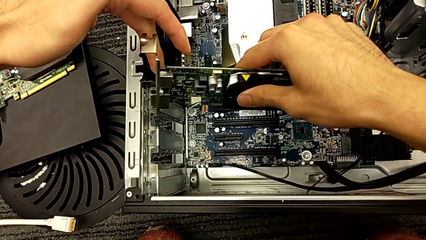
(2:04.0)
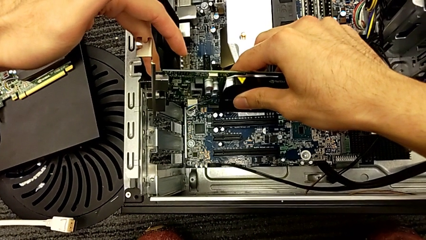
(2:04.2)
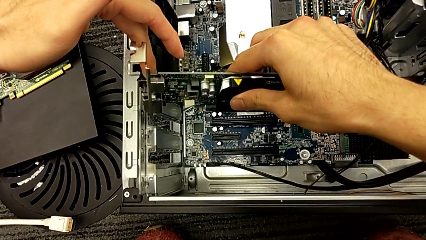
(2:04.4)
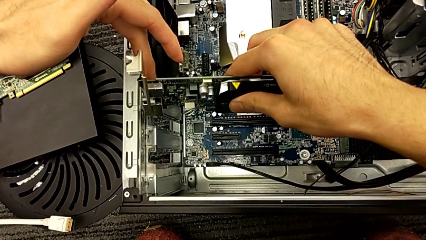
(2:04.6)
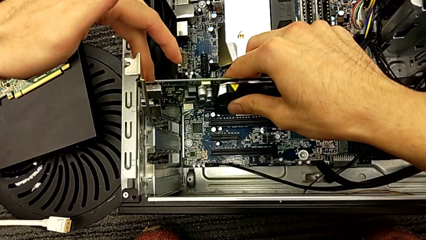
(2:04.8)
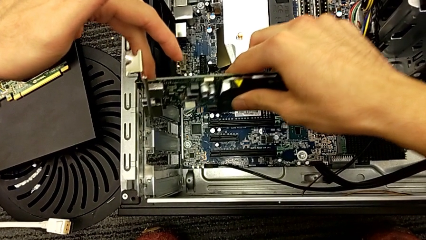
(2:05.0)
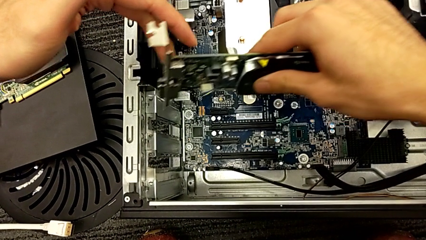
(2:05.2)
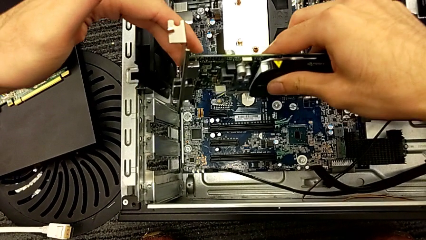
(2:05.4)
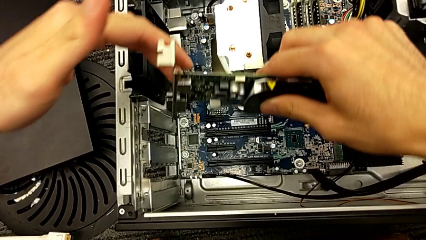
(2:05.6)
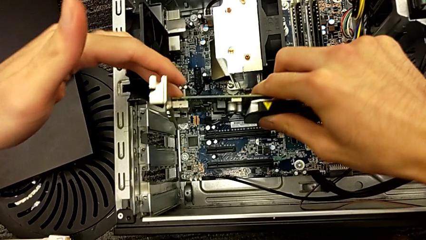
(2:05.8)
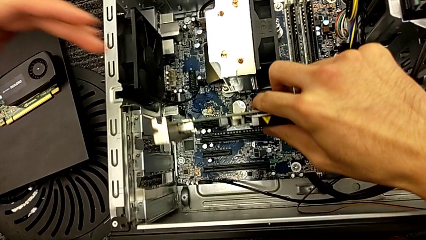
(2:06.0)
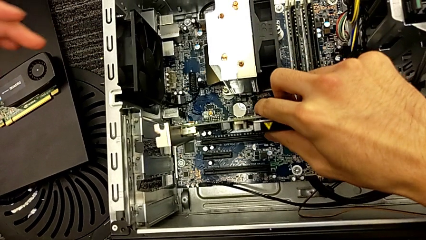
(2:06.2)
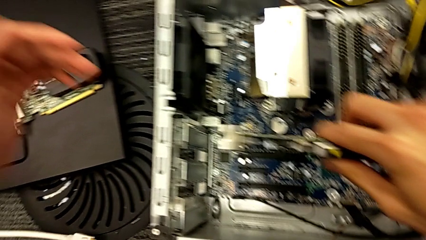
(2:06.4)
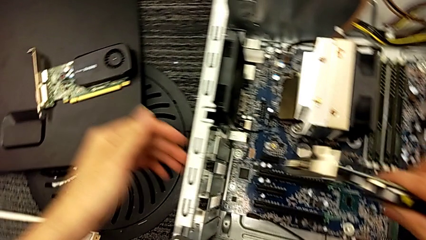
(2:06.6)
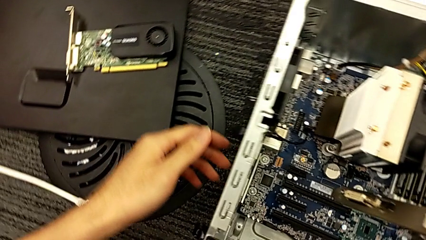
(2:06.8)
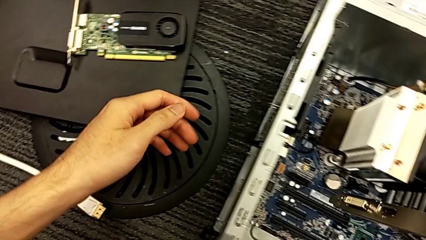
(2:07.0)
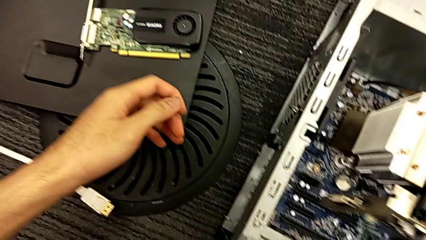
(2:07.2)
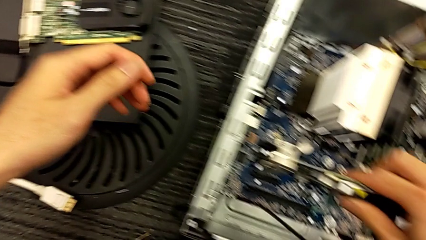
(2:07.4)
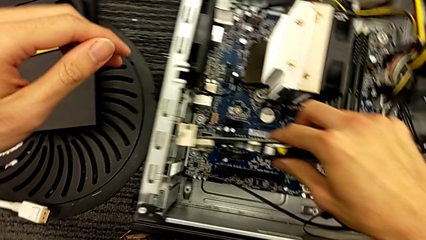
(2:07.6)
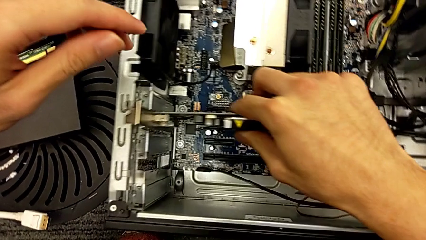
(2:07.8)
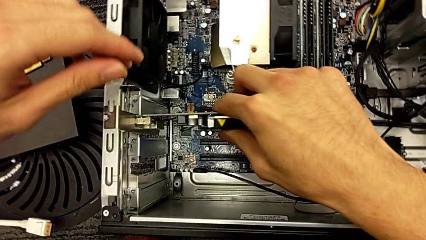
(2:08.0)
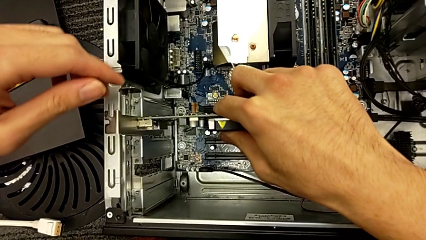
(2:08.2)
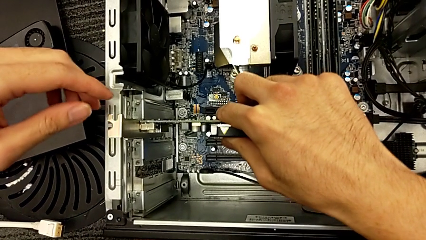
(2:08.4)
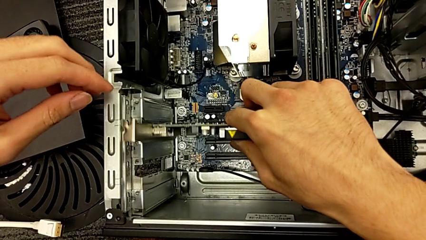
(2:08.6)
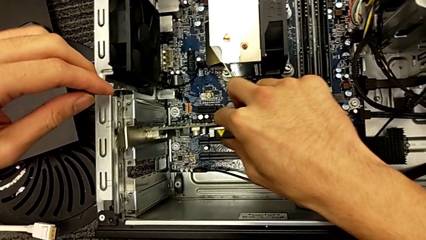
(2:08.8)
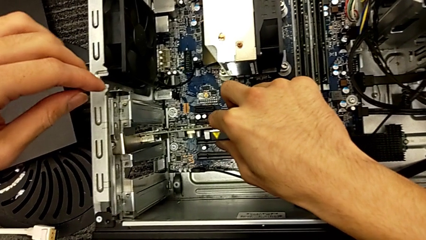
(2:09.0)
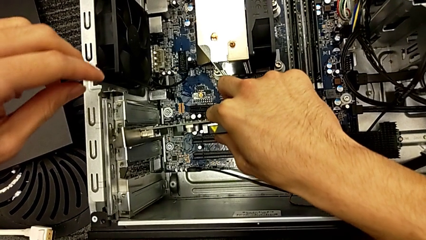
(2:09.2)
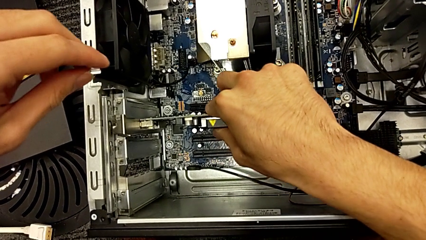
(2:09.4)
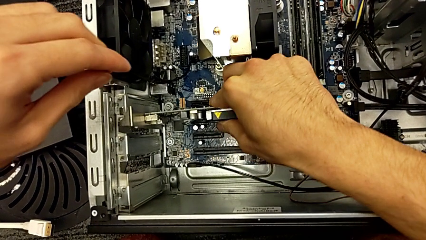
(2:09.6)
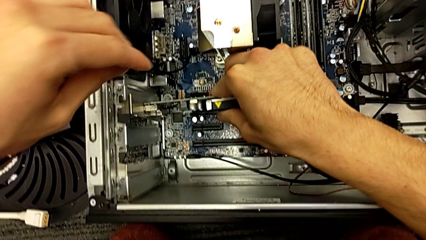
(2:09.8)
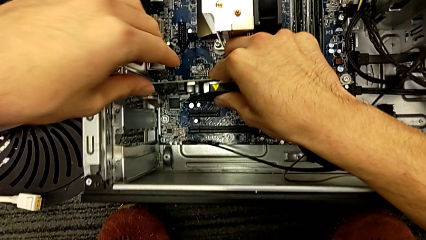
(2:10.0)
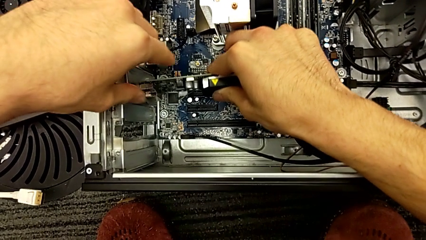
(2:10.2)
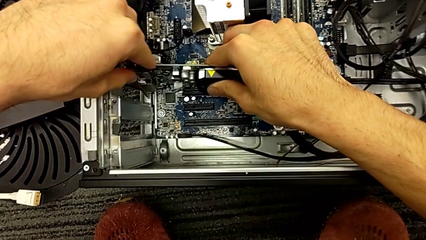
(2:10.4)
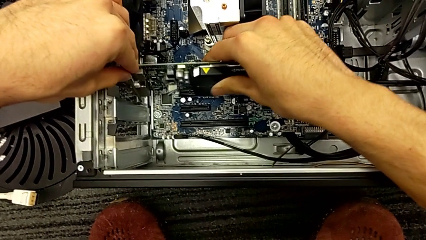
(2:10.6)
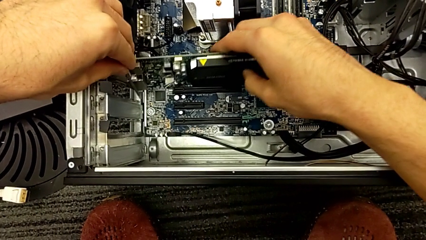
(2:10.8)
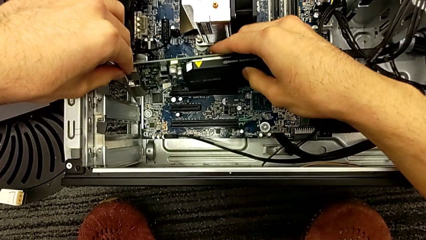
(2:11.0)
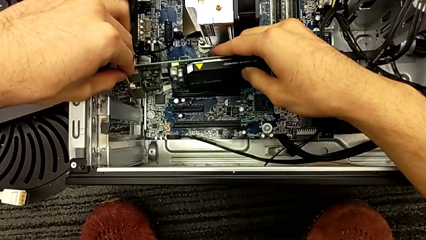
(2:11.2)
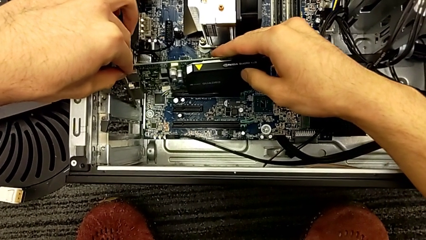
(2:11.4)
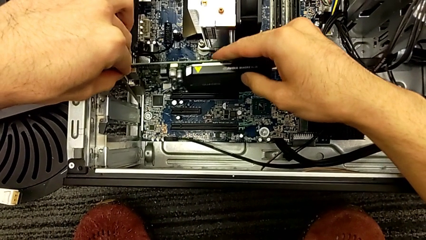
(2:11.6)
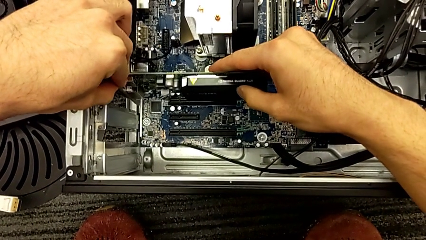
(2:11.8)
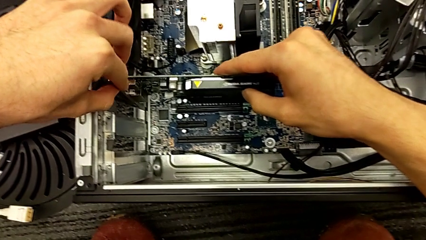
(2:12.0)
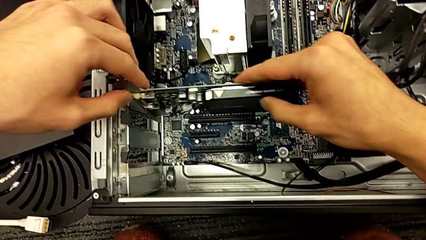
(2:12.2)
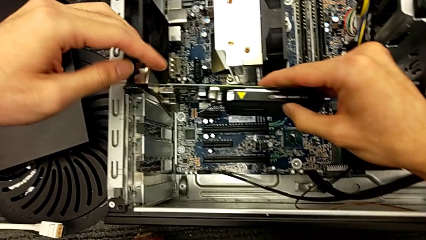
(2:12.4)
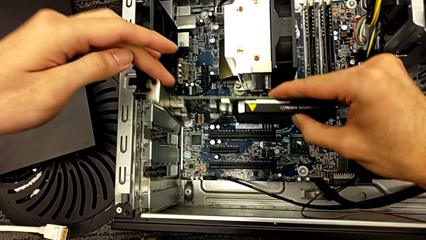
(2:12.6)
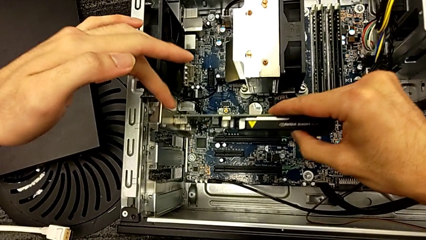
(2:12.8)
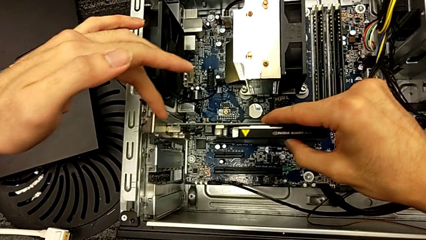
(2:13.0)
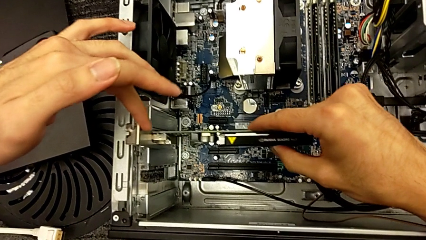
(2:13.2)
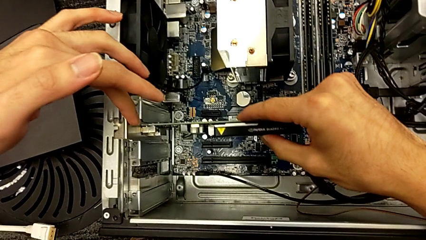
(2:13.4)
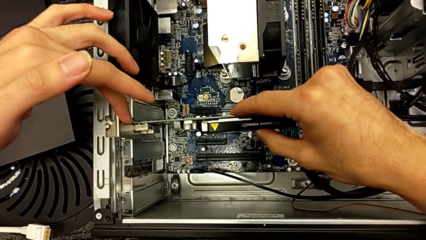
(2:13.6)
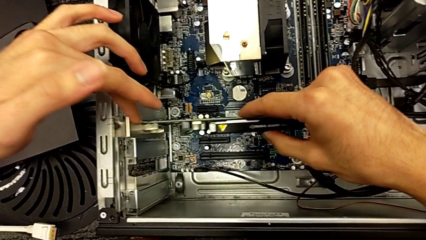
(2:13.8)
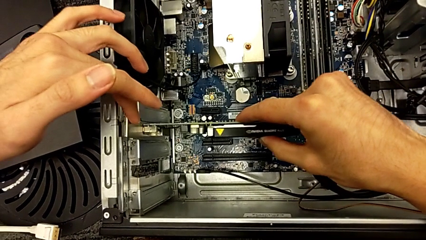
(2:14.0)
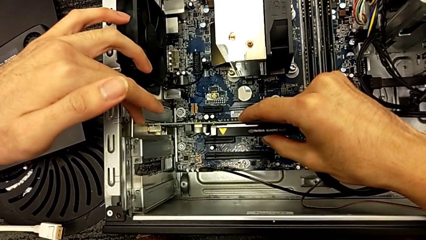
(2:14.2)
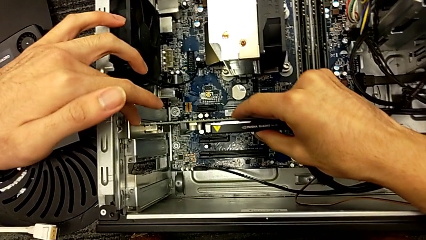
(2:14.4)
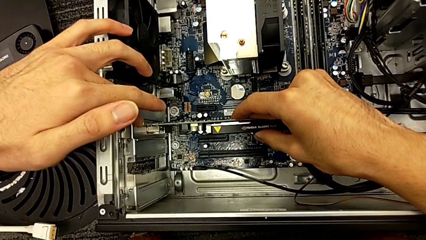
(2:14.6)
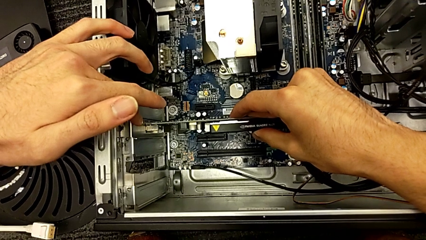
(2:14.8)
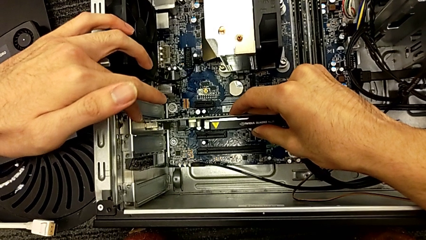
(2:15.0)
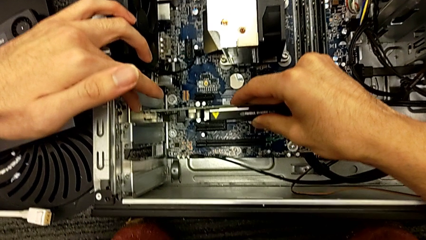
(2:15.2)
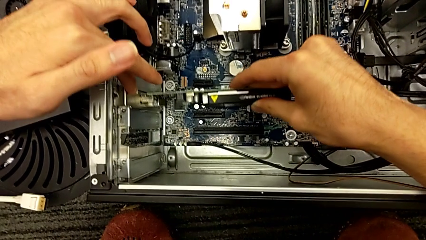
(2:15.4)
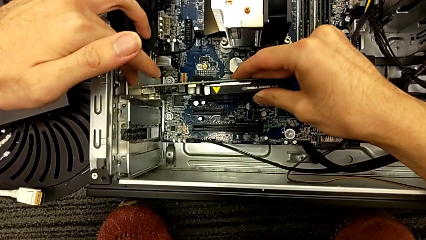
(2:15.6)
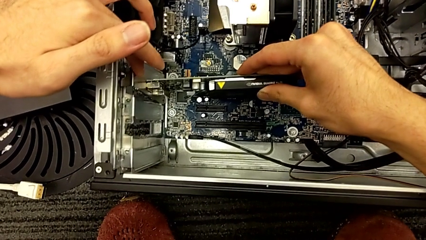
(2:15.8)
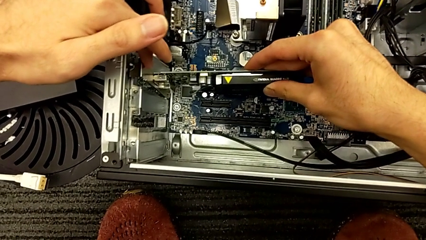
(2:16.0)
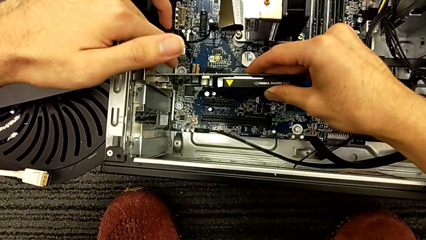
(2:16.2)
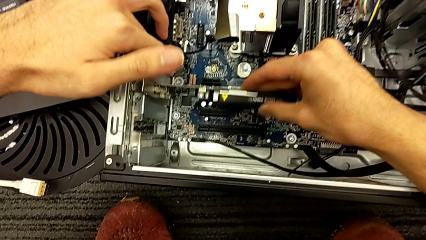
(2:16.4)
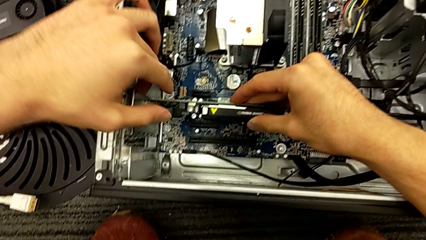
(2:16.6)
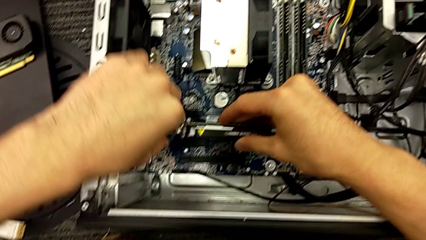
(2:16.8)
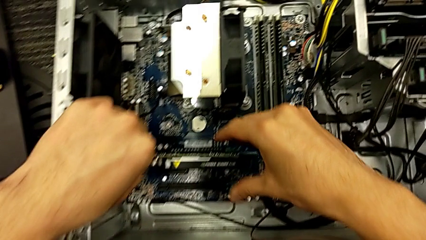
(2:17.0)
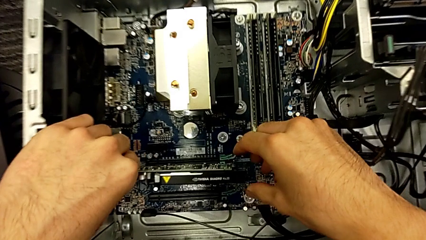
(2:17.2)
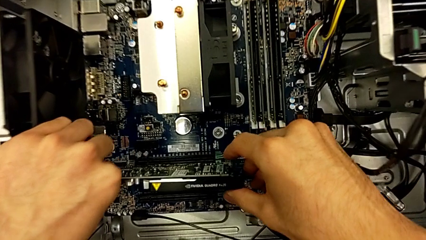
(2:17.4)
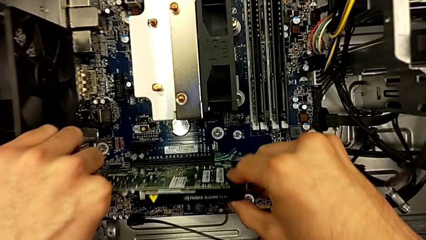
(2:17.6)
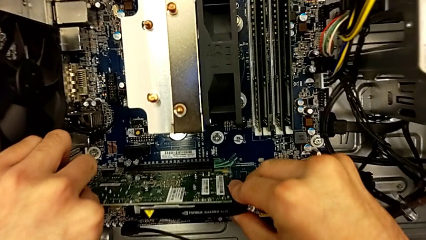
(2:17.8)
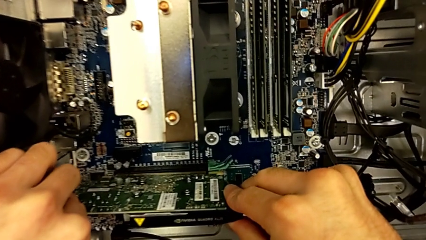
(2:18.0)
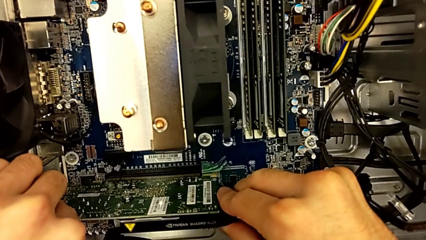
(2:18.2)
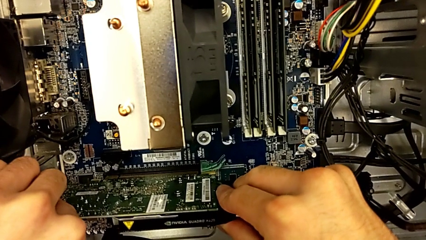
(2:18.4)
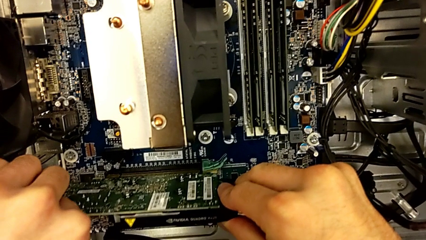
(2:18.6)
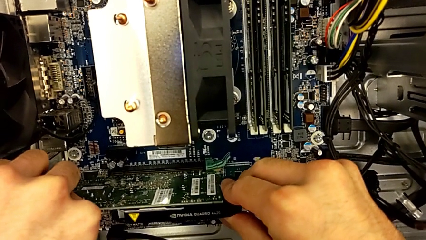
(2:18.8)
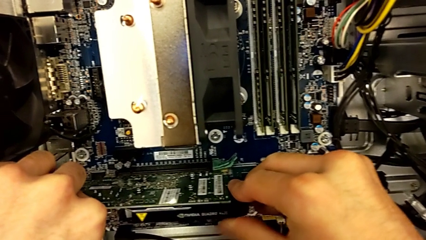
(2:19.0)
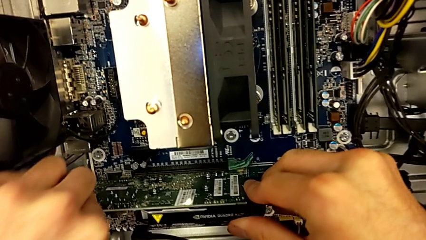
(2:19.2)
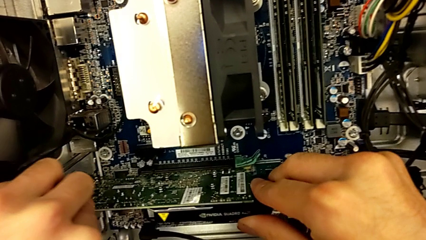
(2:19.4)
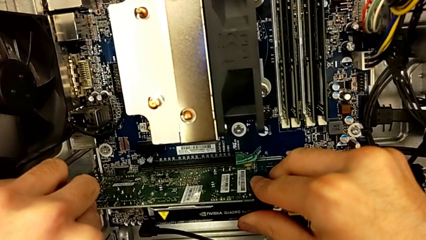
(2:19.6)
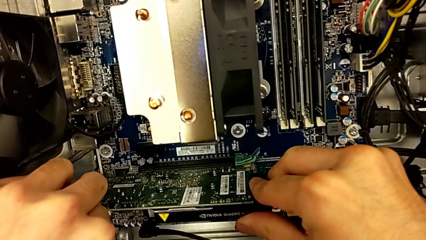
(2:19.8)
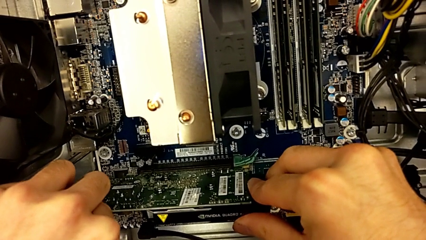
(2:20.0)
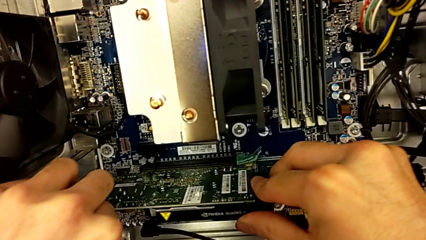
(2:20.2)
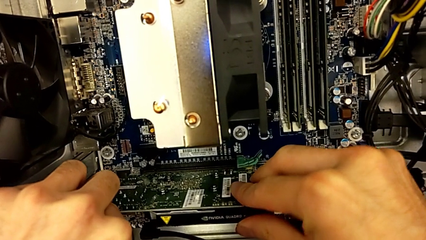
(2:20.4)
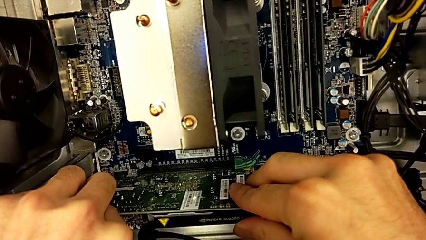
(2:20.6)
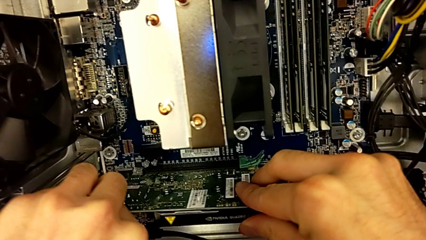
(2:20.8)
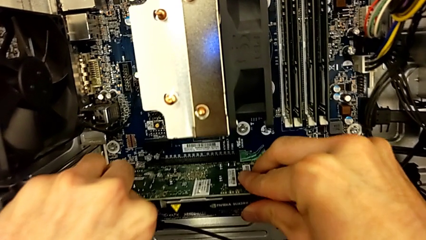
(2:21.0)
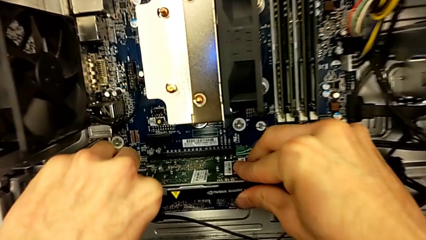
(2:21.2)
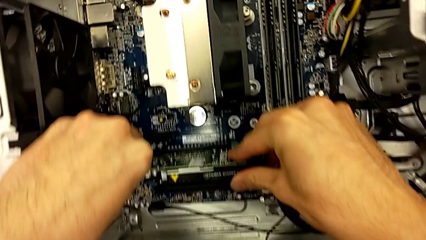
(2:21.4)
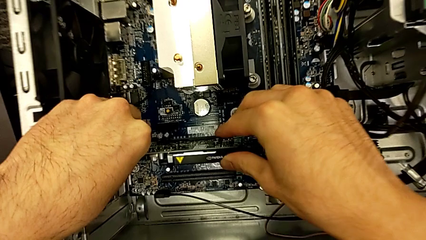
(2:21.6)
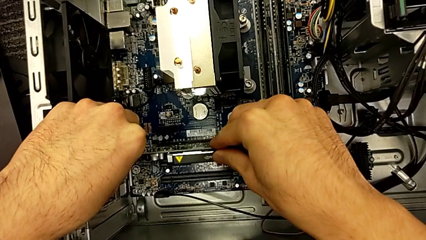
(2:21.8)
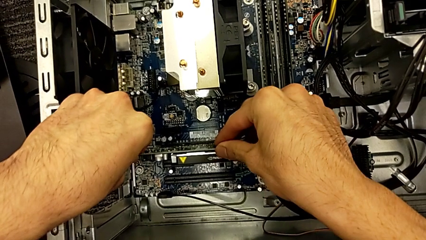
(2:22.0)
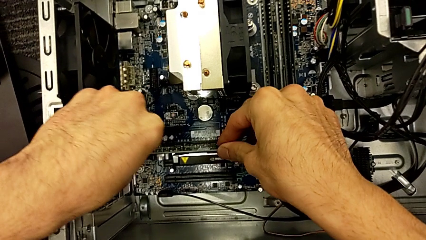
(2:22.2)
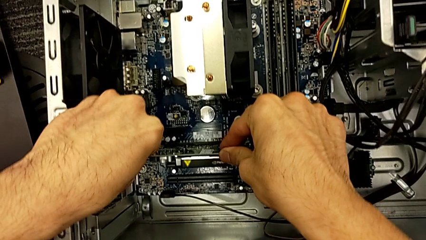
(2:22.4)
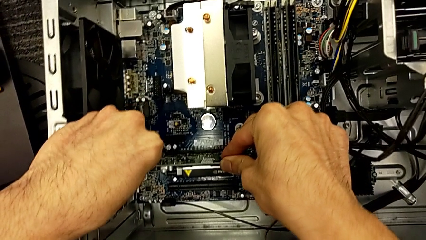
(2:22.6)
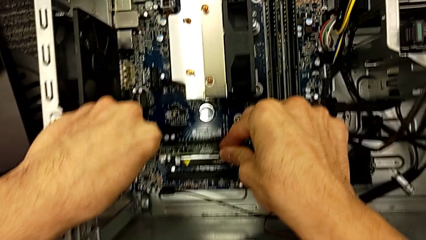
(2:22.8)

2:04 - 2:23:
The camera wearer is assembling the graphic cards. They keep holding the graphic card and begin to assemble it.
